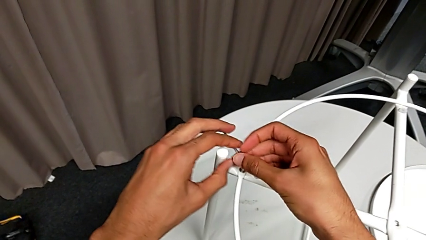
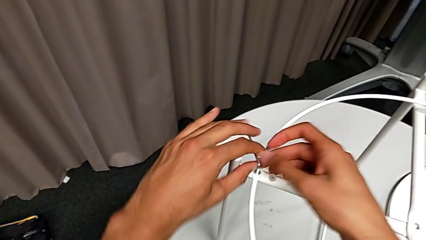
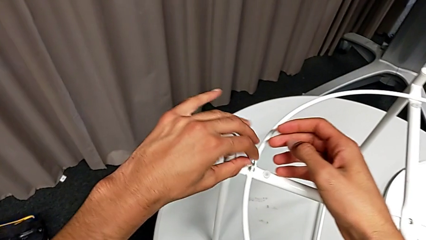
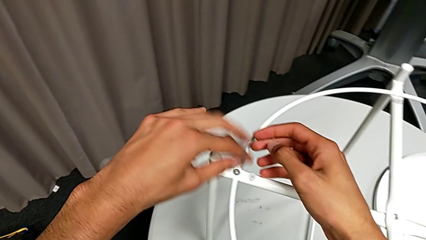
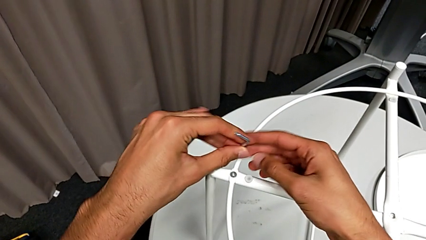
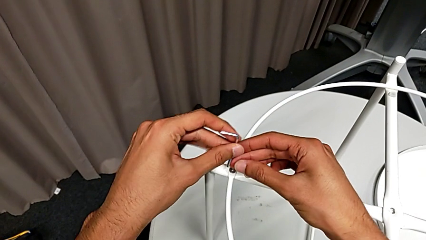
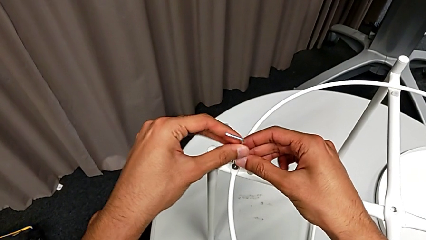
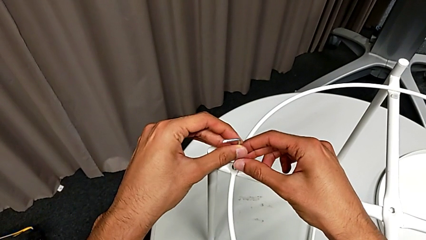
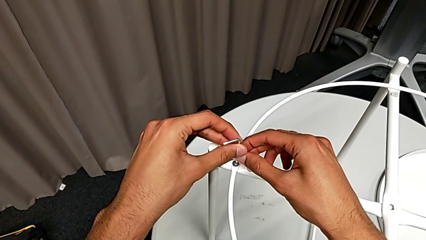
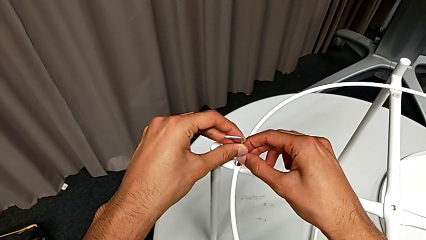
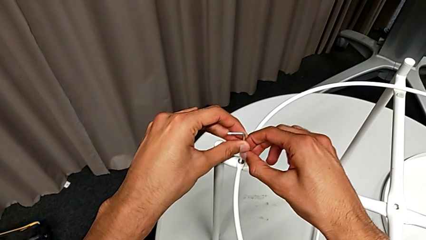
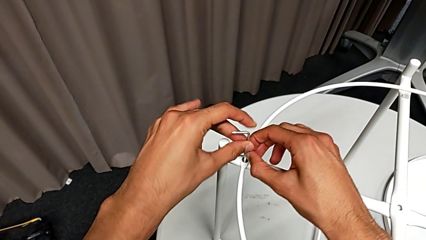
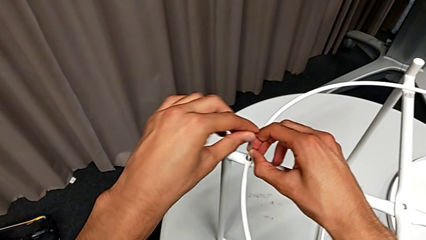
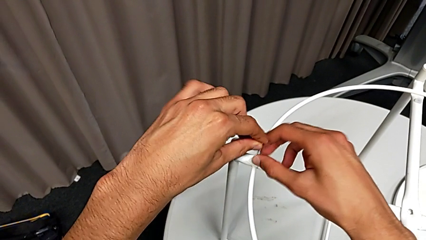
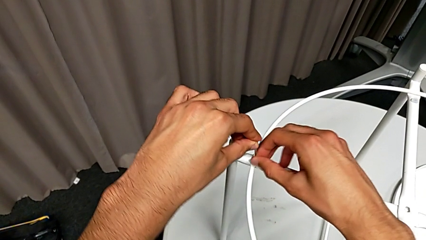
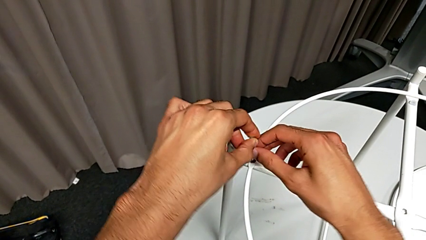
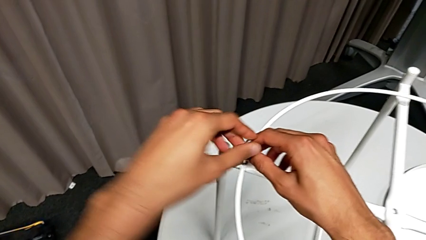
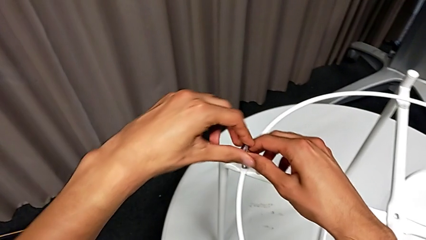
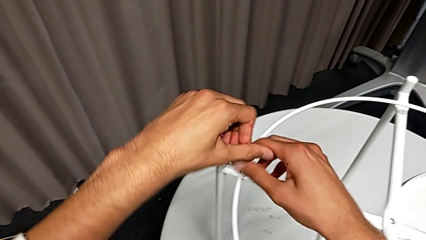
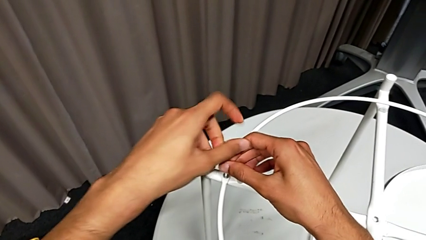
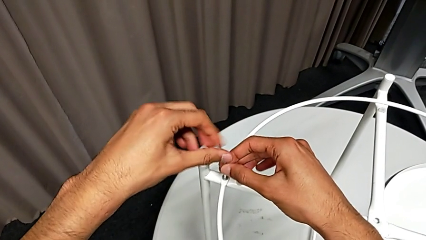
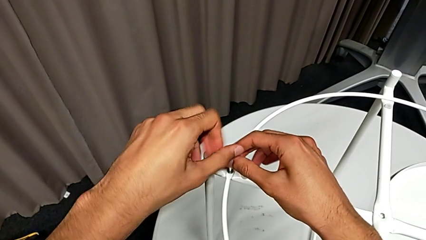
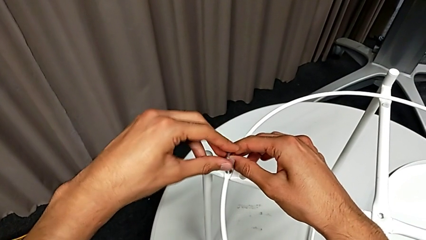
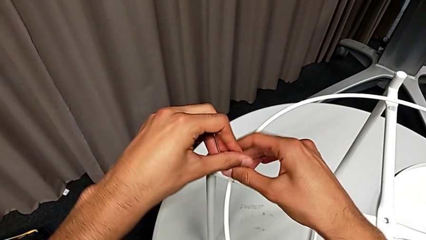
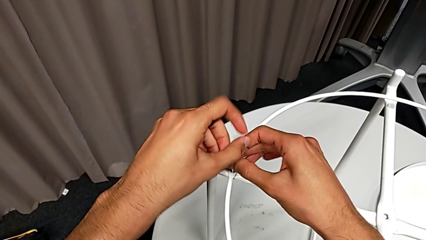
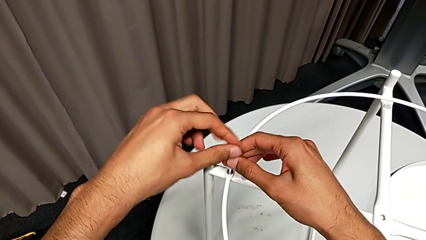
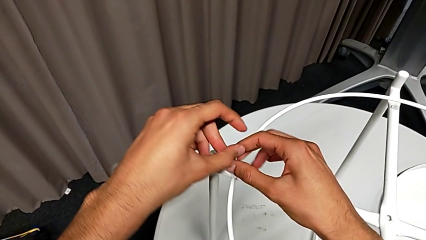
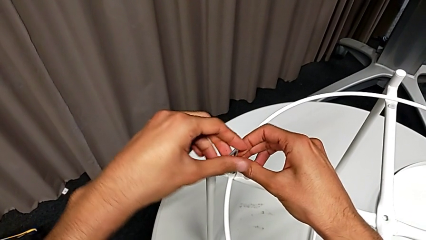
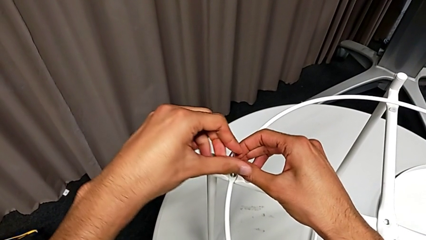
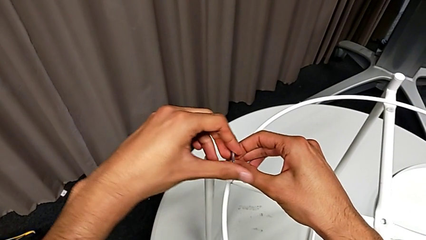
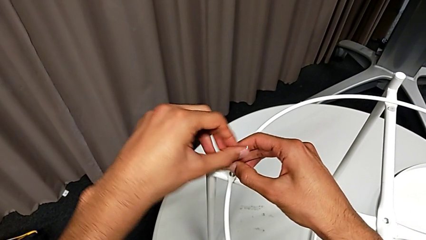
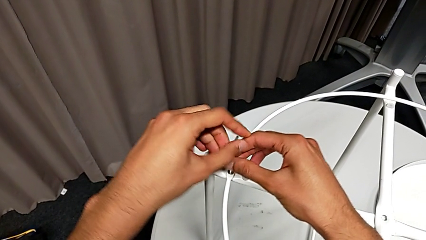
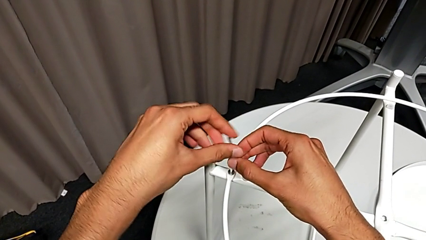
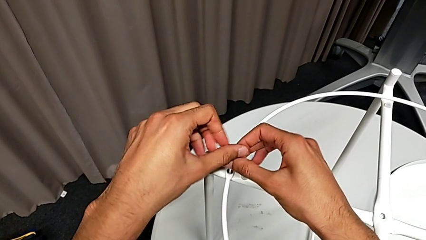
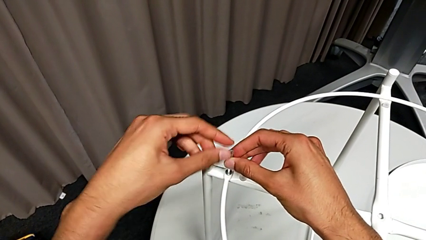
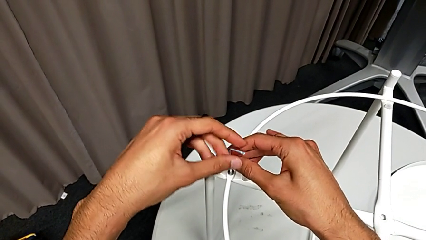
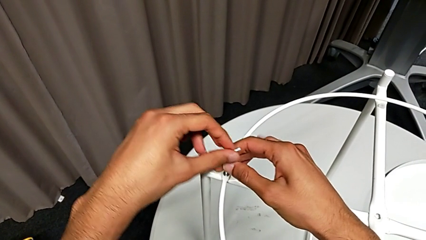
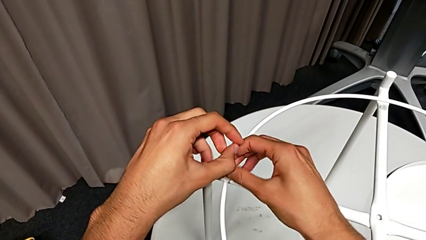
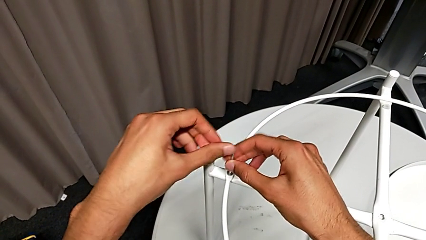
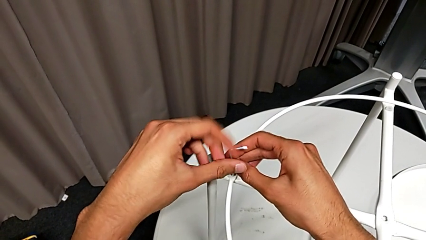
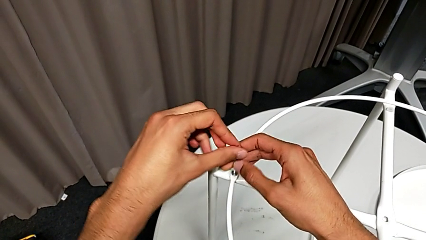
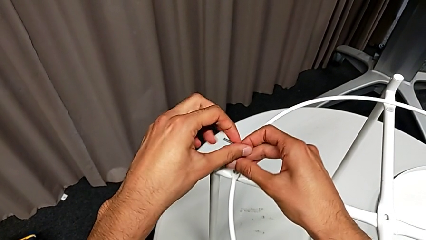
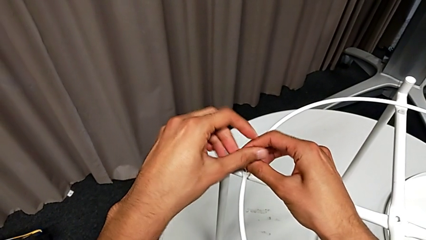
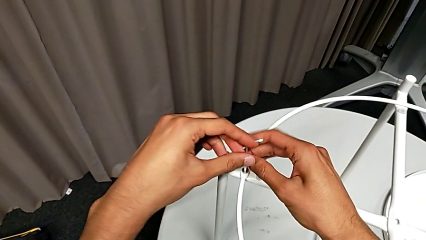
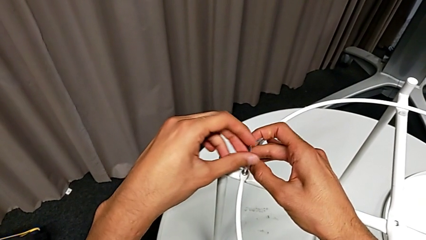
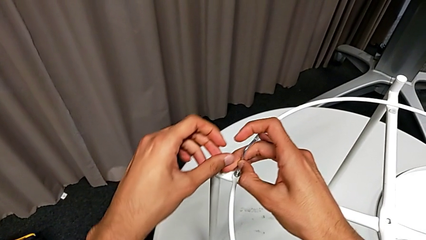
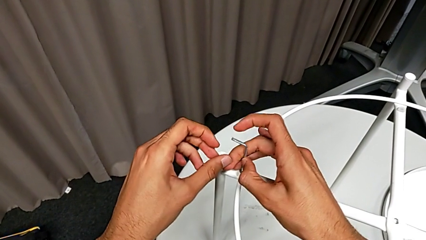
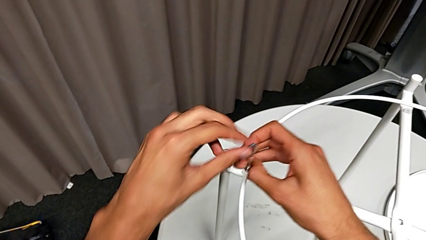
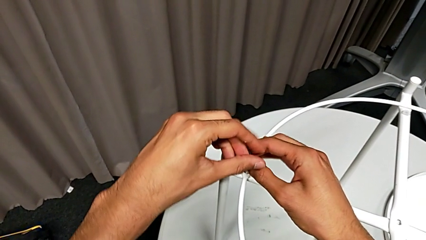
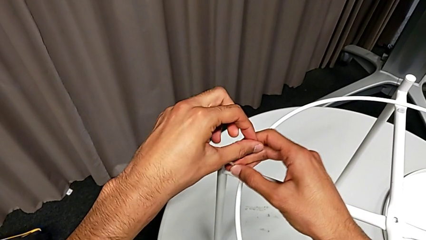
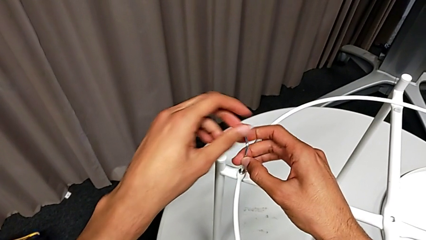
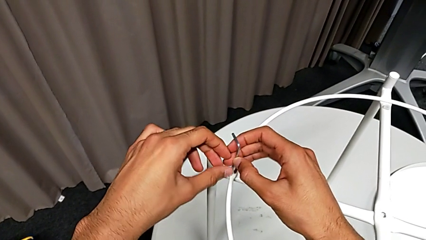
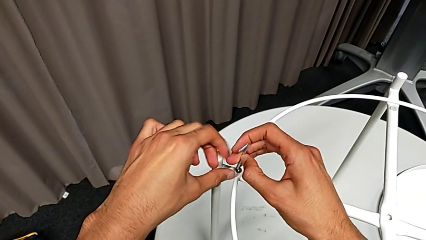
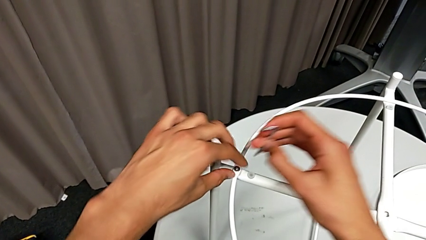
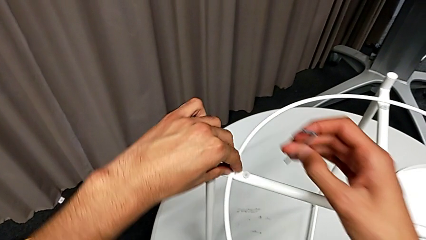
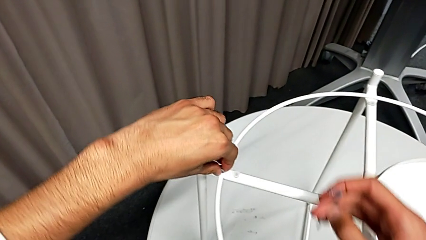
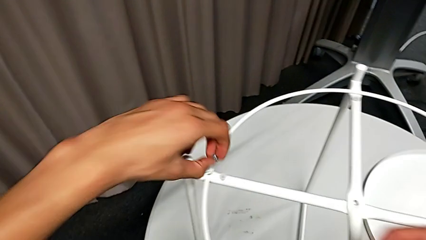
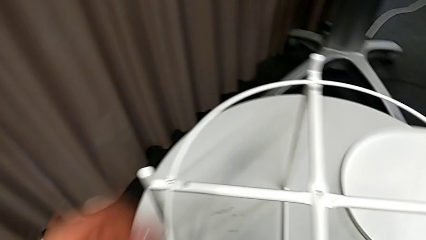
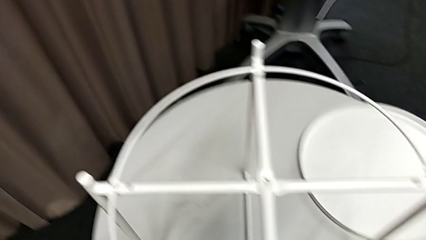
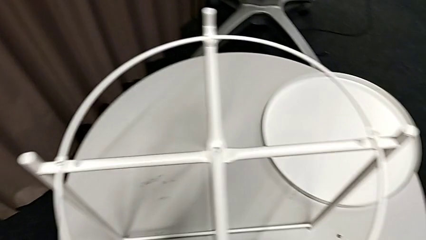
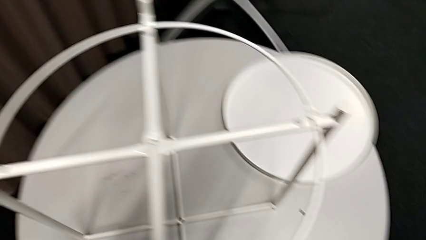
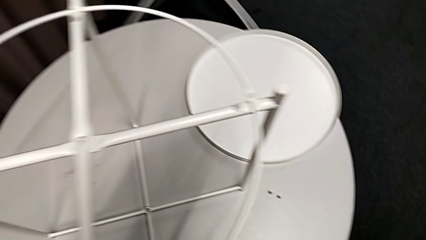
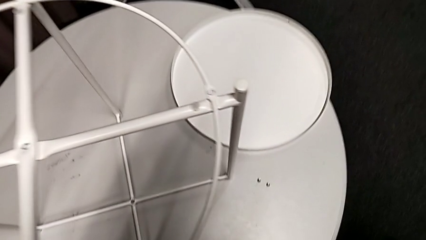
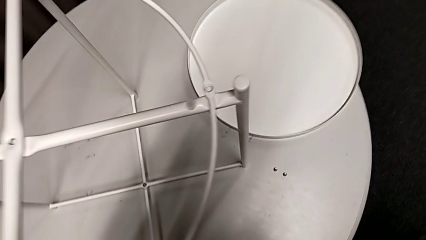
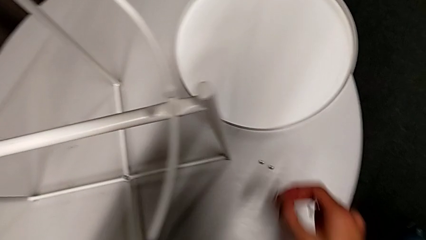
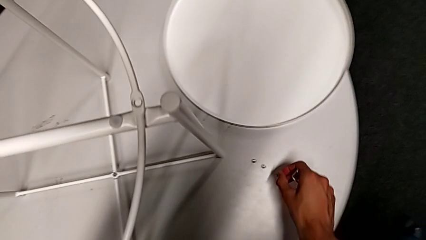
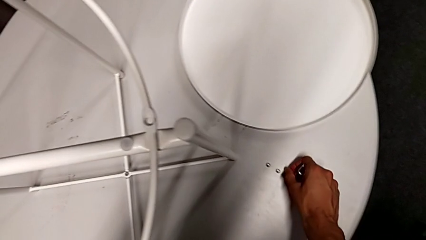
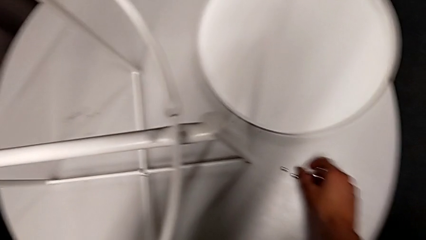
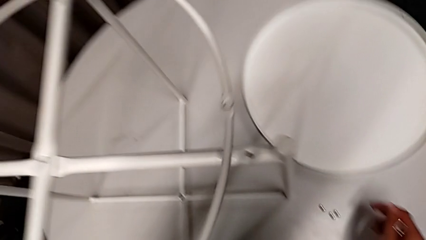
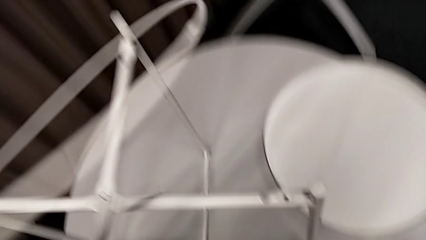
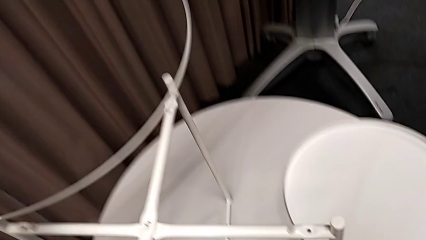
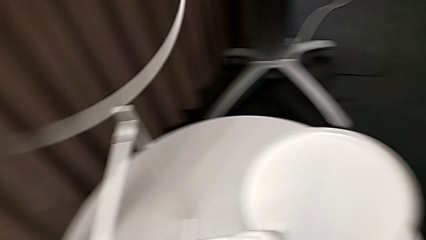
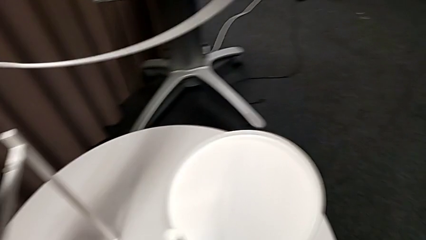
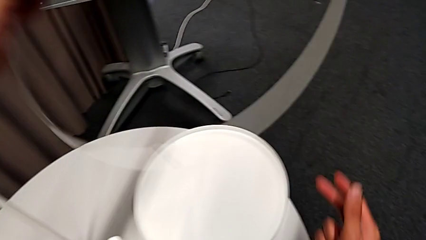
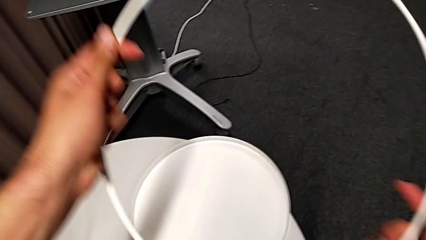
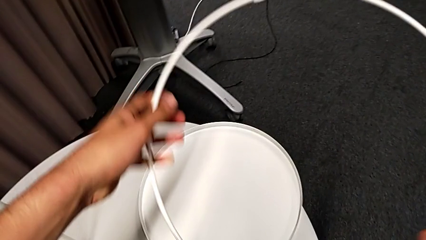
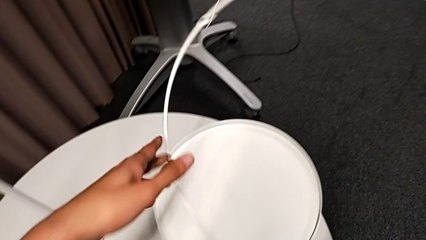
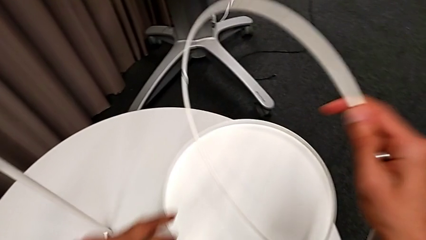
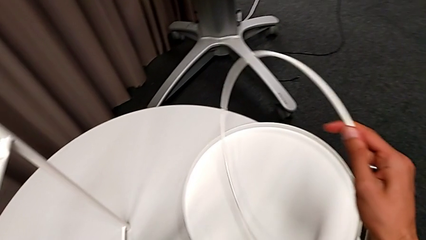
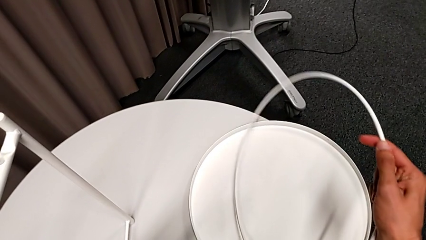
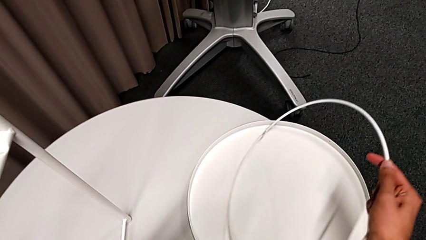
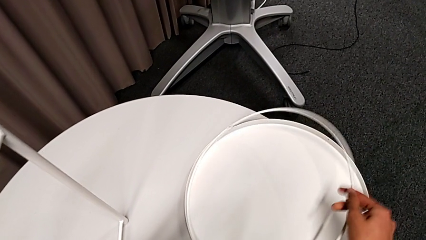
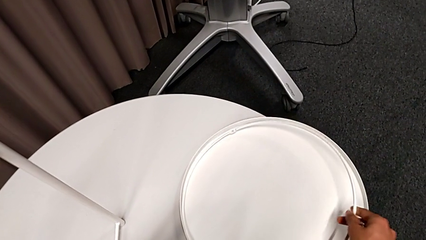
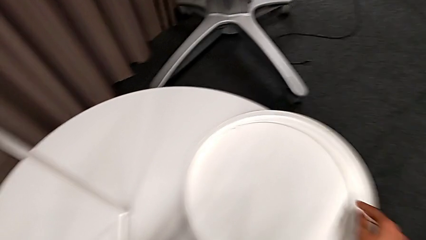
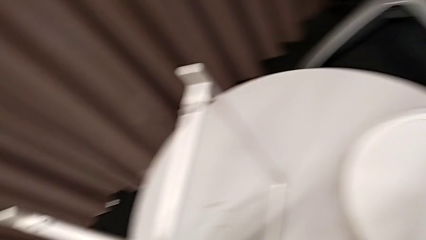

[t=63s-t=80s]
The camera wearer is disassembling the circle. They withdraw the Allen wrench, rotate it, insert it, unscrew the screw, withdraw the Allen wrench, disassemble the hex socket head, place it, disassemble the circle, lift it and place it.
